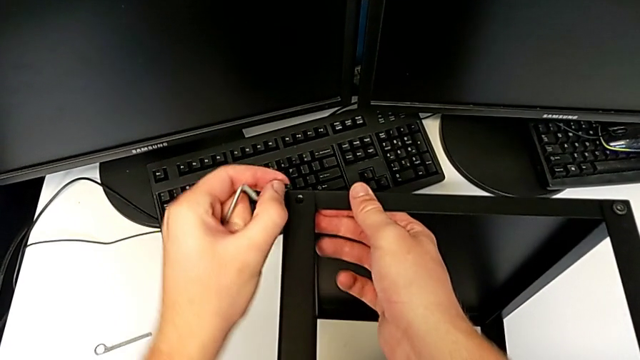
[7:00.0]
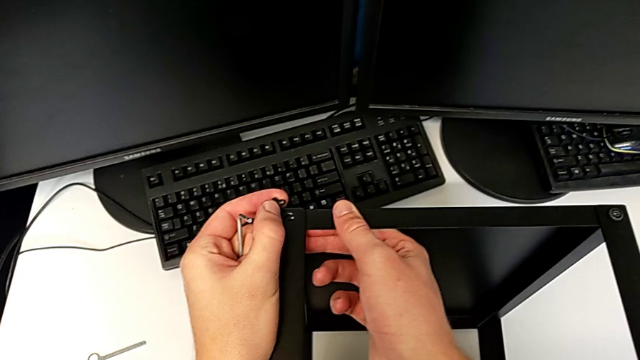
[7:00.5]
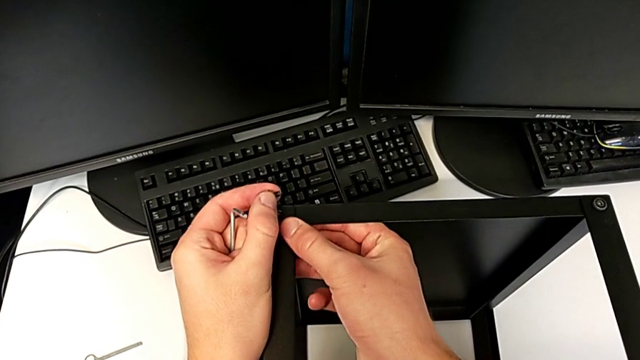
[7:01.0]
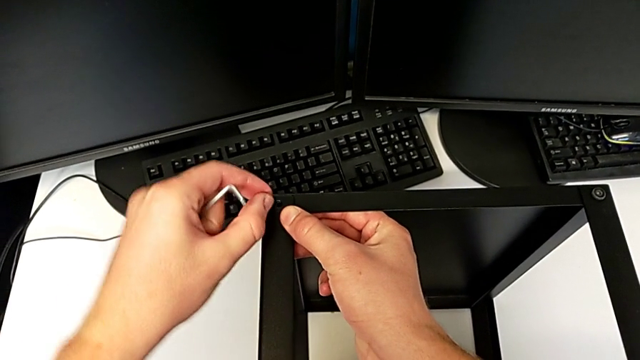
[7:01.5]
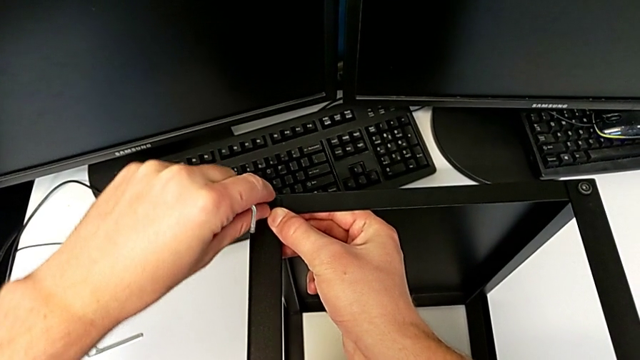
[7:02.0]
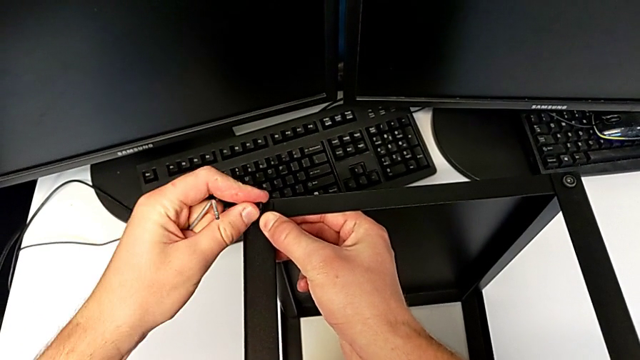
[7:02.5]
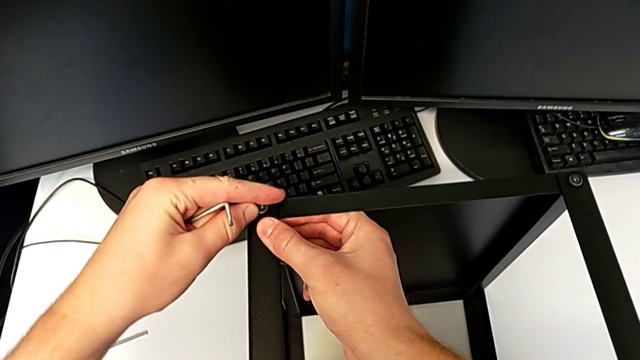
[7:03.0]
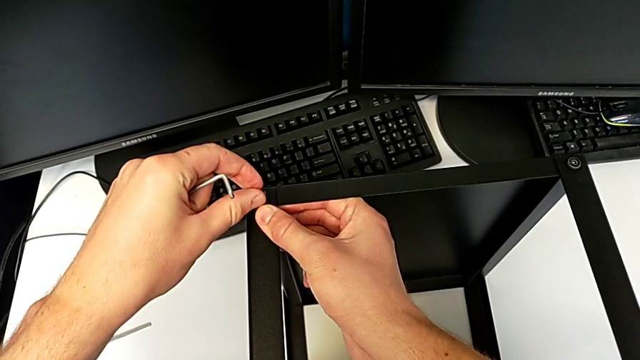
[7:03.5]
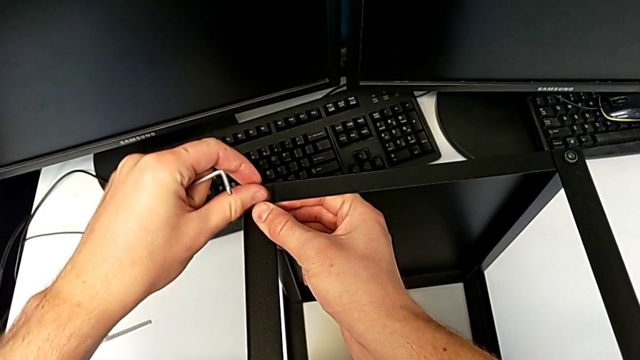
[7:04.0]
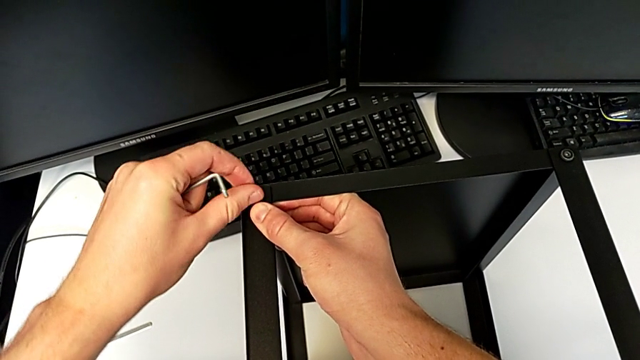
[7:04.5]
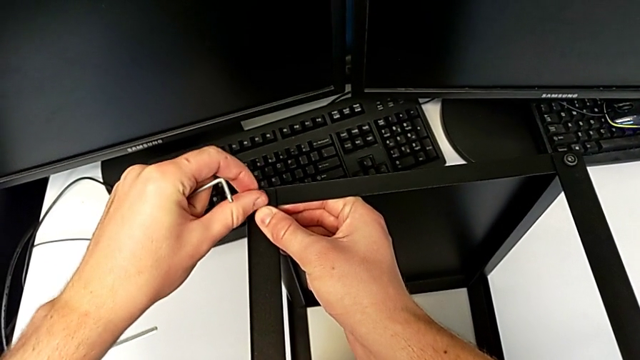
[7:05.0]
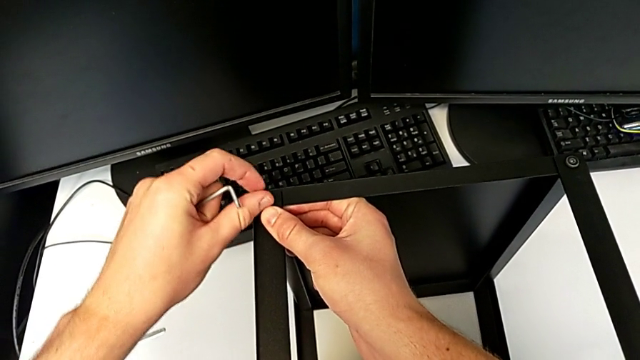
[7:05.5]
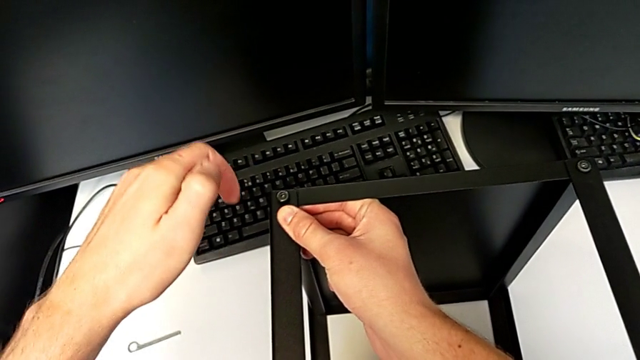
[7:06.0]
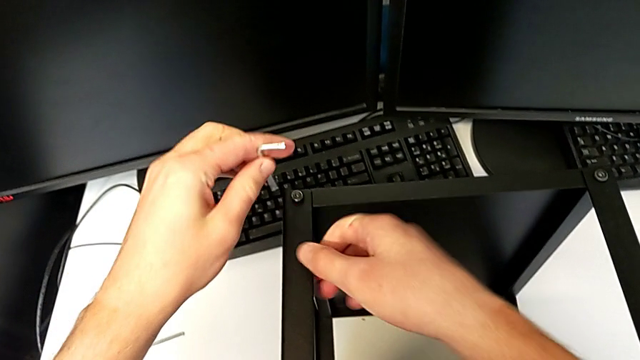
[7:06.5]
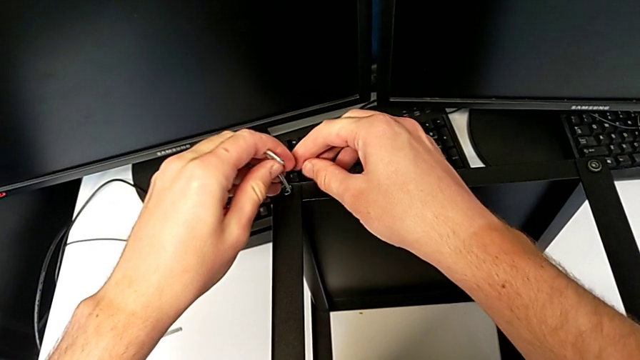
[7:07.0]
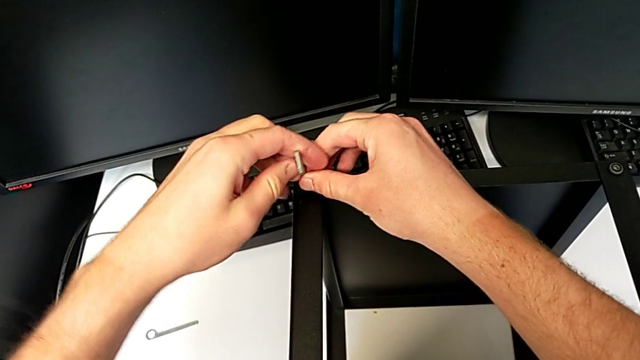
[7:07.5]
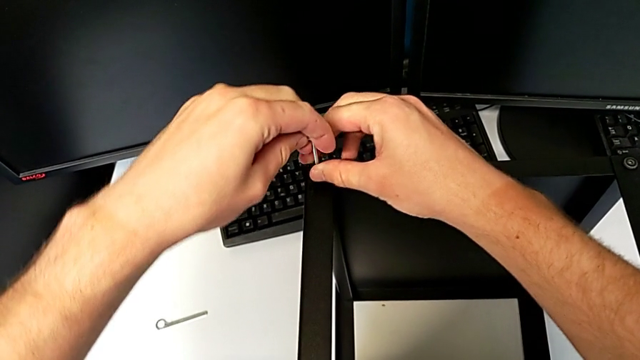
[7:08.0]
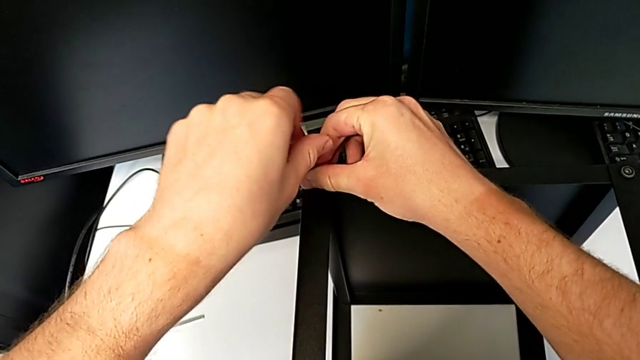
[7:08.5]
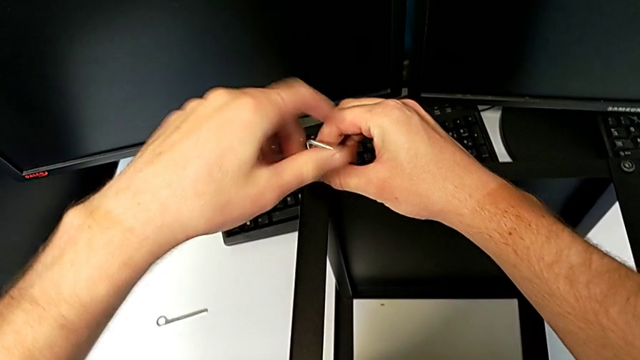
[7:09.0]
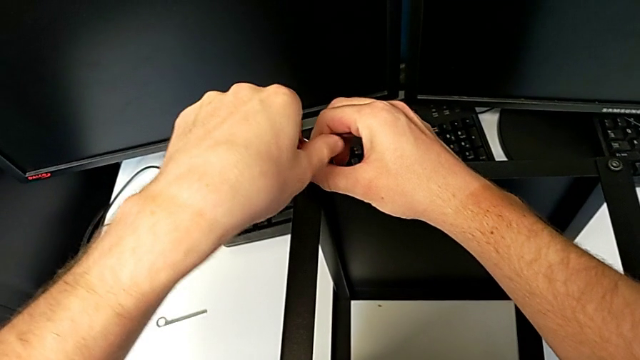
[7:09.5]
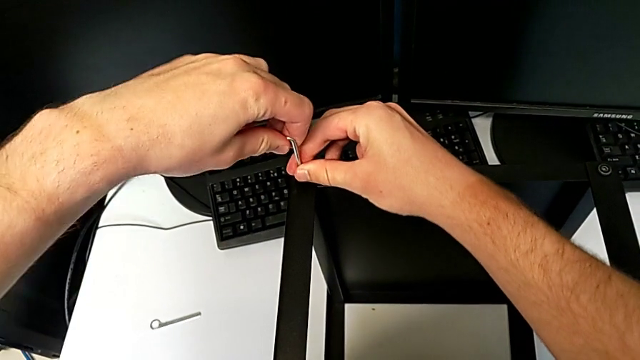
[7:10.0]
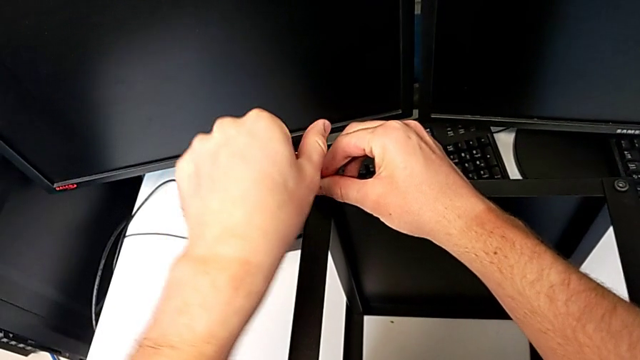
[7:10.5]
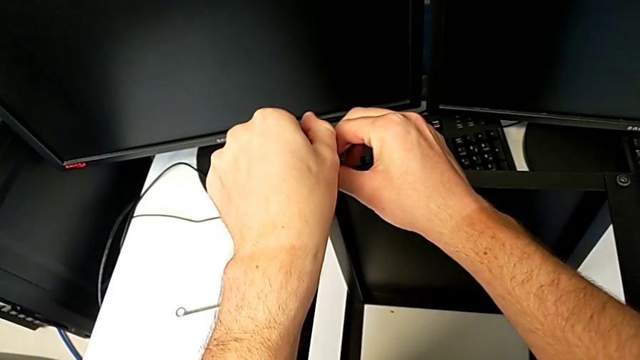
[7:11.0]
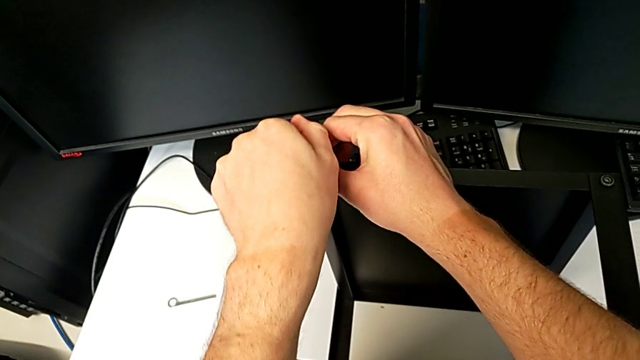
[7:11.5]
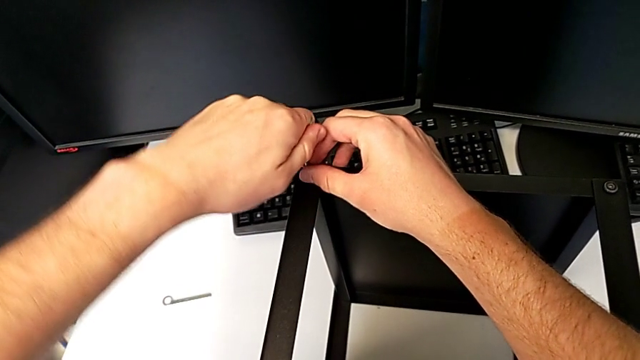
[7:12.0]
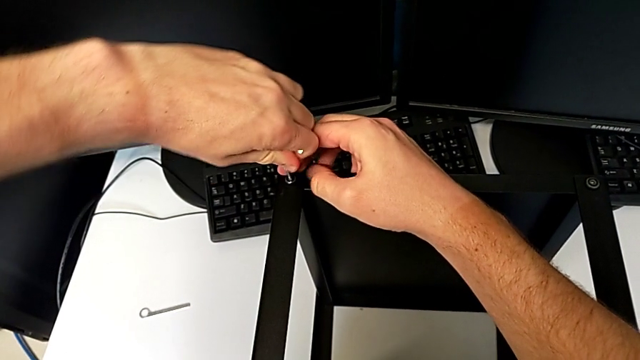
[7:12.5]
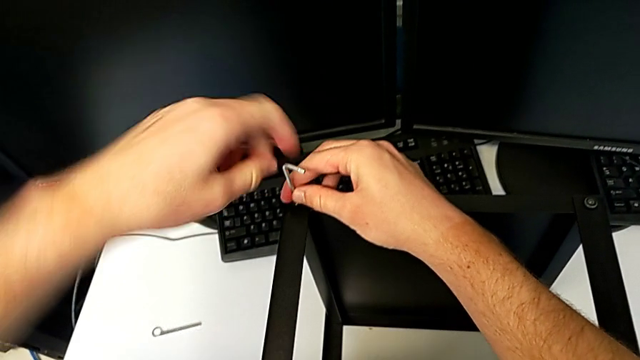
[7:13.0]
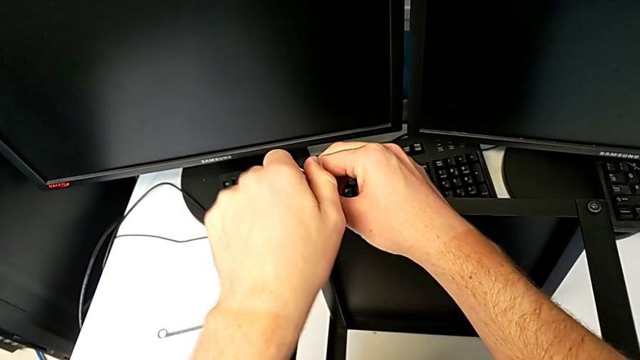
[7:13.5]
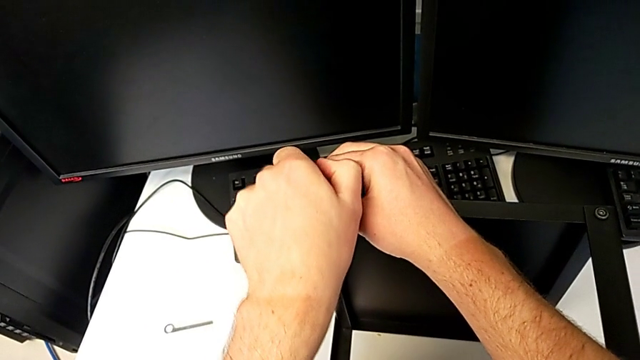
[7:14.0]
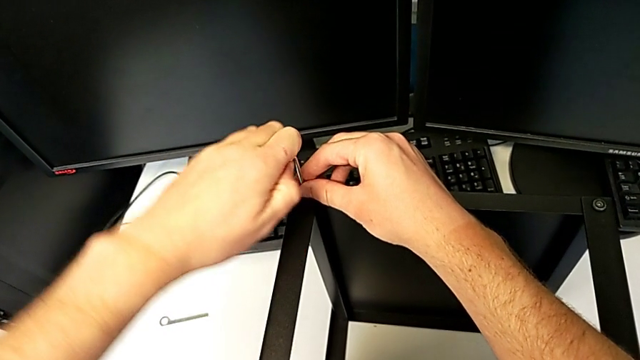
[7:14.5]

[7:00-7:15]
The camera wearer is assembling the top tray of the table with the legs. They align the tray, insert the hex socket head, screw it, insert the Allen wrench and begin to screw the hex socket head.

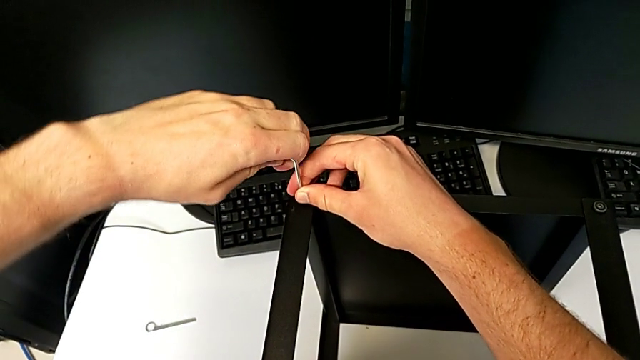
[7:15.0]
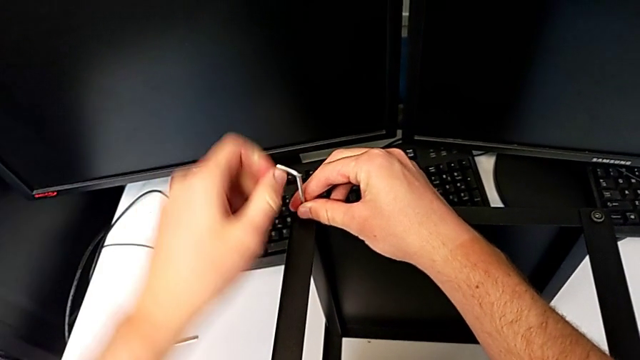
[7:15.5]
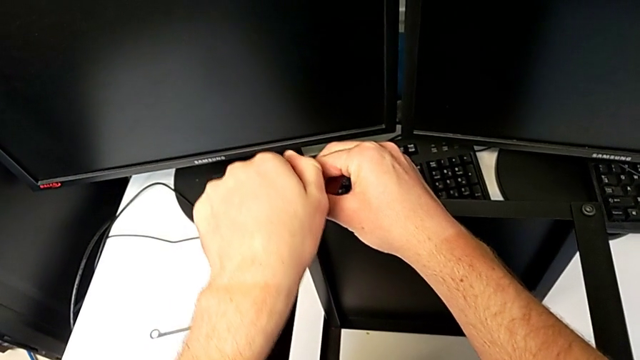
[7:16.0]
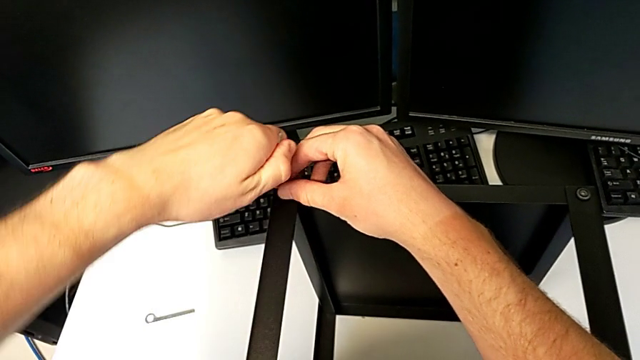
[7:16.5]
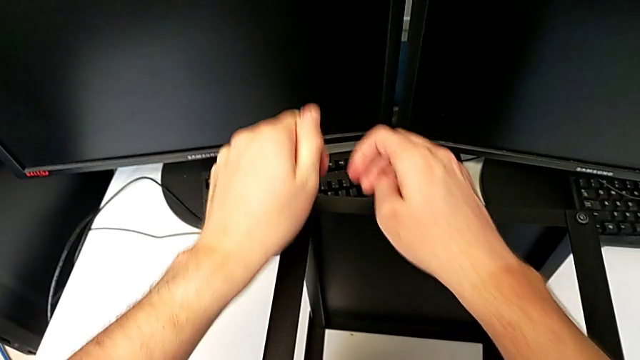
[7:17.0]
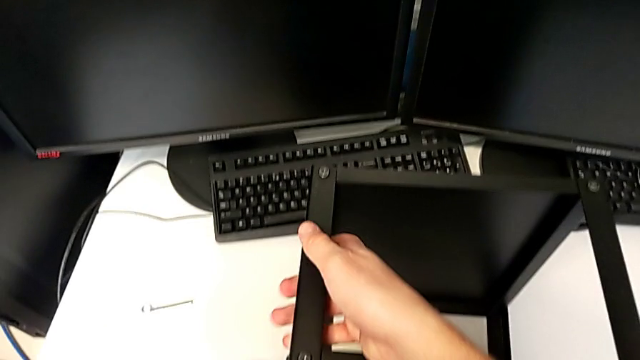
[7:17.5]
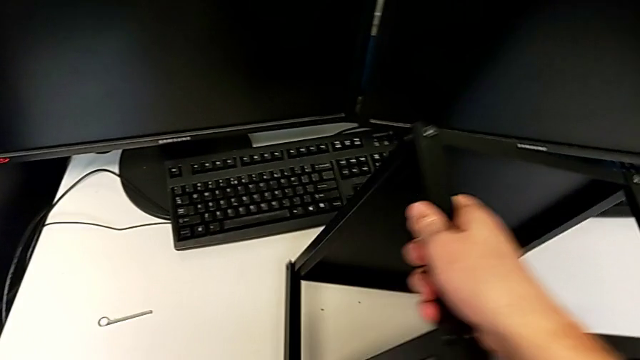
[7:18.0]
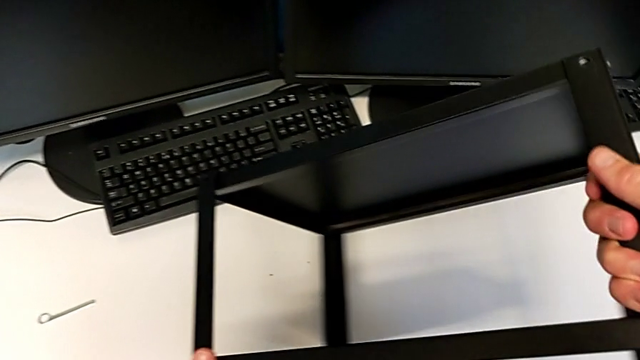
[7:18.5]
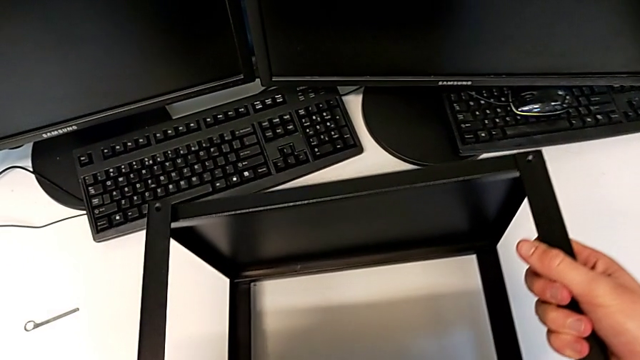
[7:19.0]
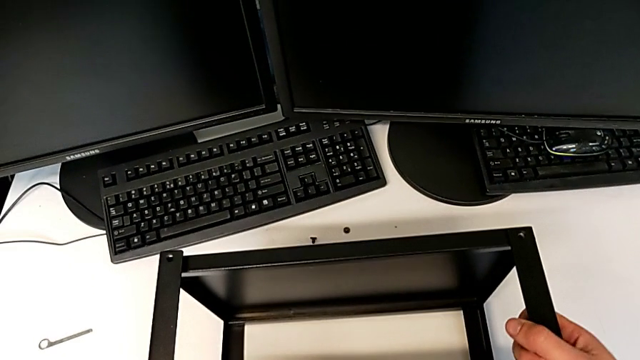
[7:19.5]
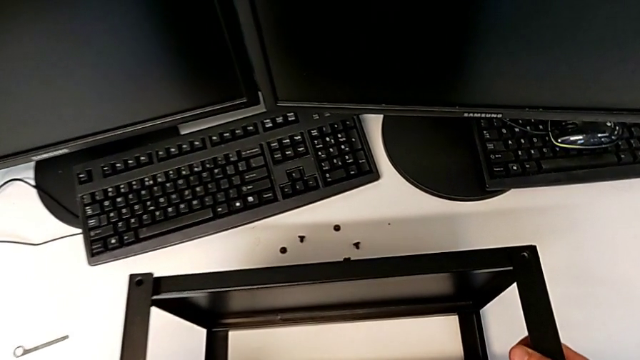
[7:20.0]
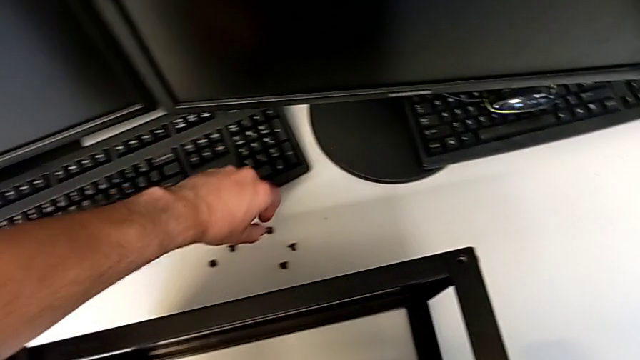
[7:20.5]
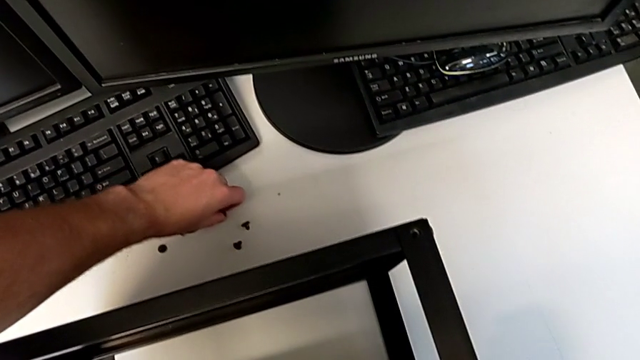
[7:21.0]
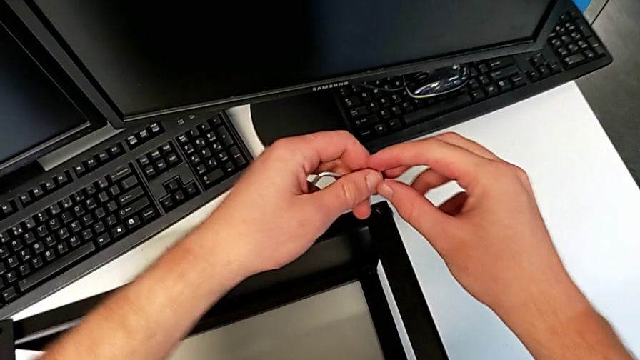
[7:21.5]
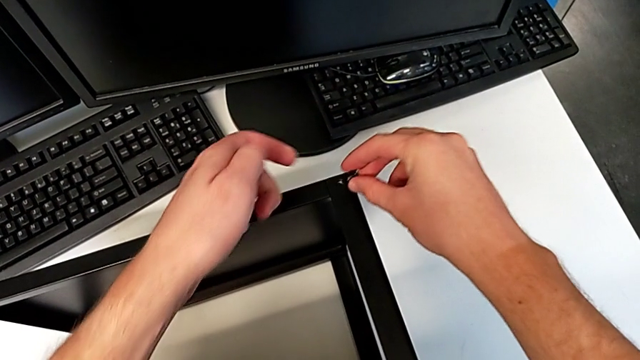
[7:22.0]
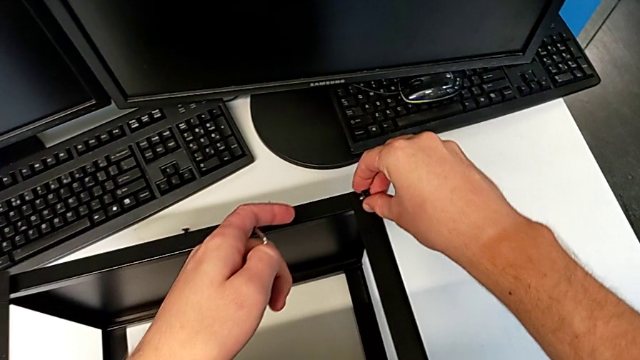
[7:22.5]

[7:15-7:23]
The camera wearer is assembling the top tray of the table with the legs. They screw the hex socket head, withdraw the Allen wrench, rotate the nightstand, grab the hex socket head and insert it.
